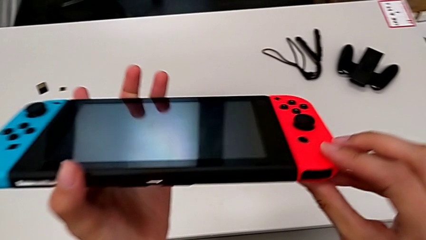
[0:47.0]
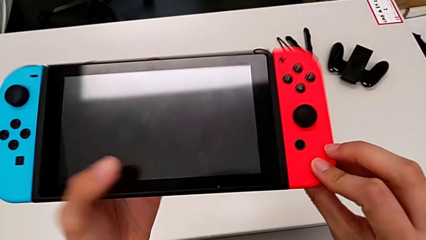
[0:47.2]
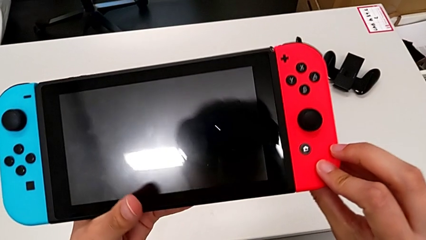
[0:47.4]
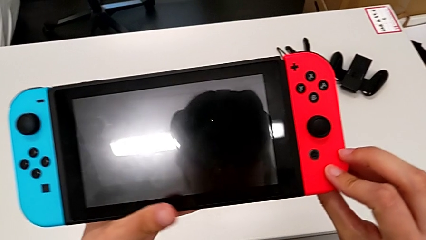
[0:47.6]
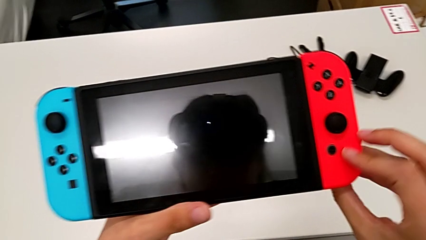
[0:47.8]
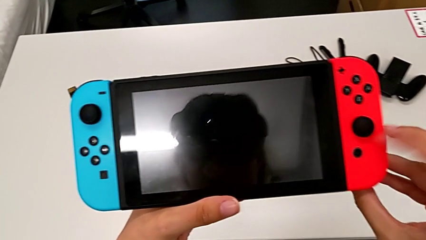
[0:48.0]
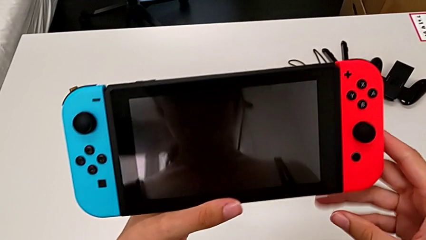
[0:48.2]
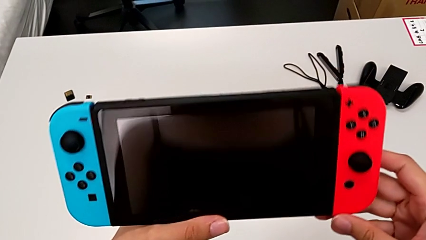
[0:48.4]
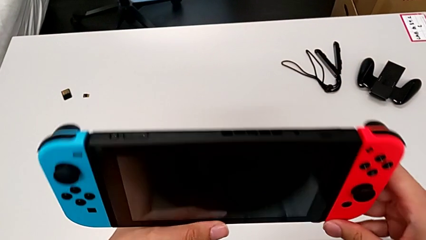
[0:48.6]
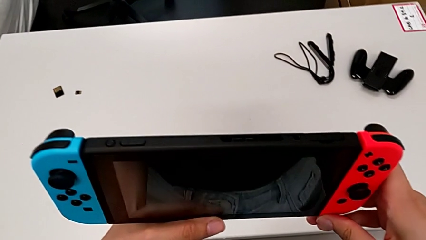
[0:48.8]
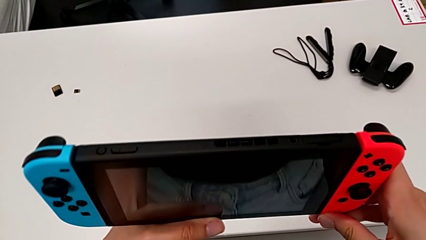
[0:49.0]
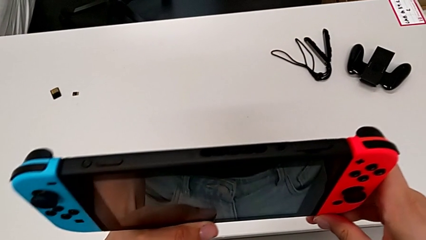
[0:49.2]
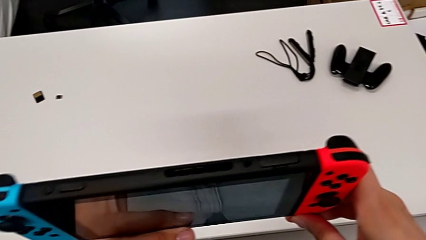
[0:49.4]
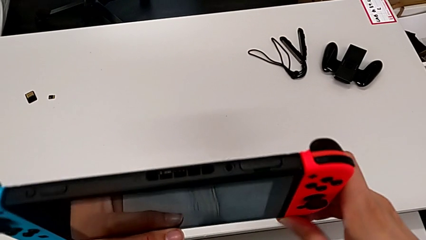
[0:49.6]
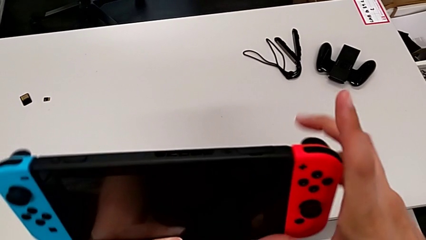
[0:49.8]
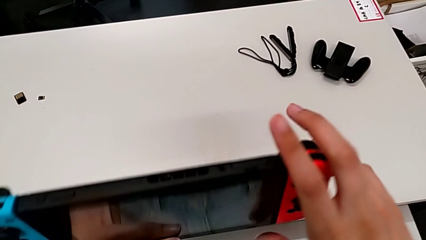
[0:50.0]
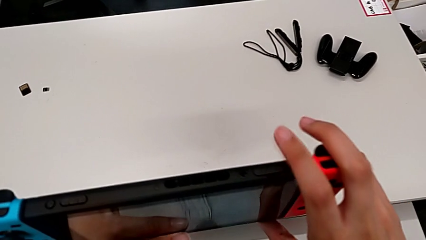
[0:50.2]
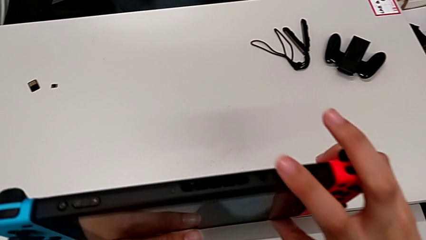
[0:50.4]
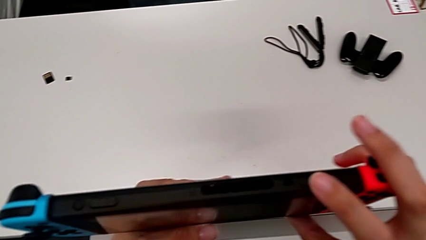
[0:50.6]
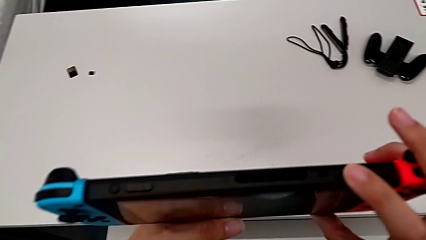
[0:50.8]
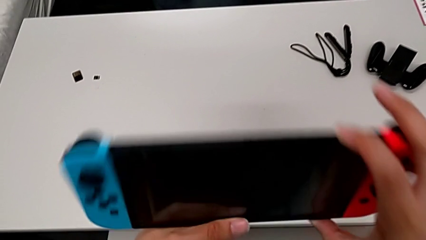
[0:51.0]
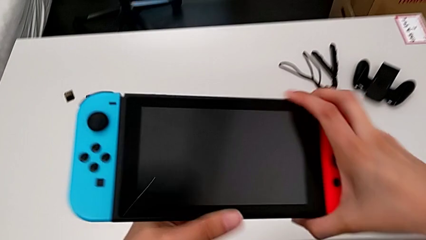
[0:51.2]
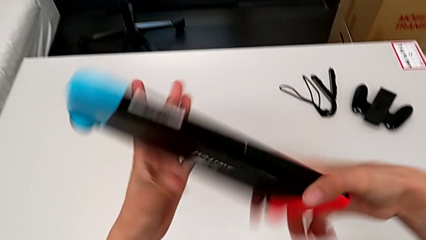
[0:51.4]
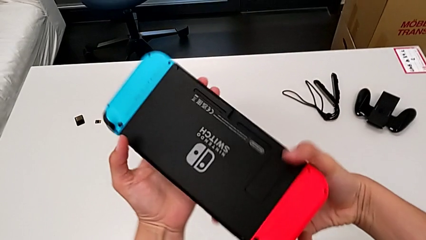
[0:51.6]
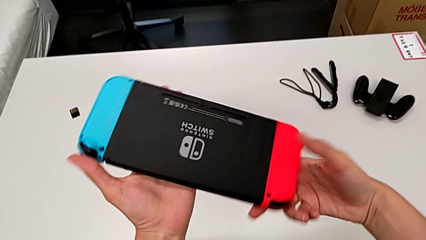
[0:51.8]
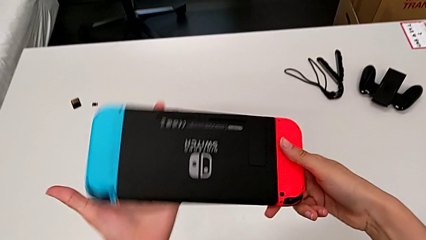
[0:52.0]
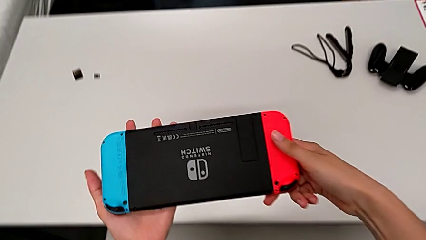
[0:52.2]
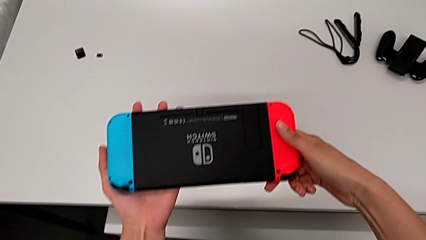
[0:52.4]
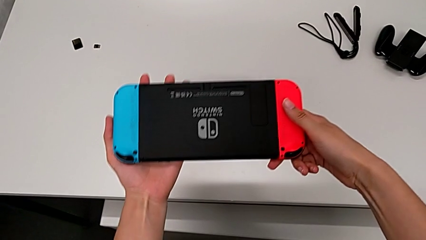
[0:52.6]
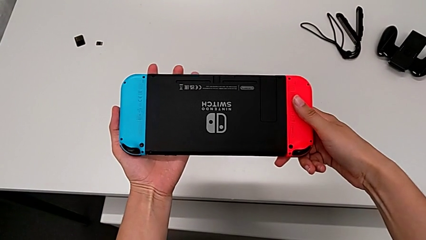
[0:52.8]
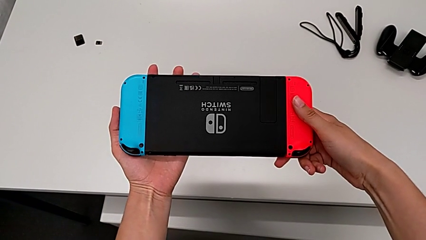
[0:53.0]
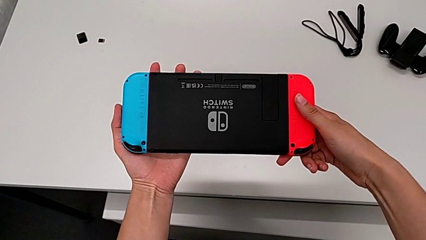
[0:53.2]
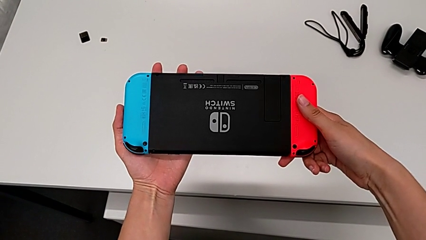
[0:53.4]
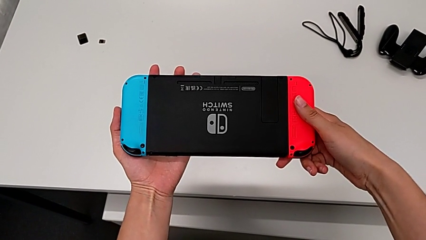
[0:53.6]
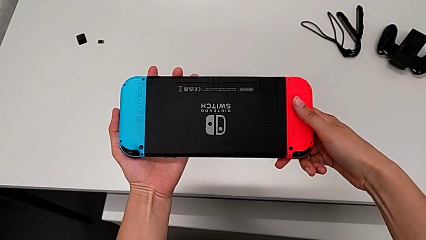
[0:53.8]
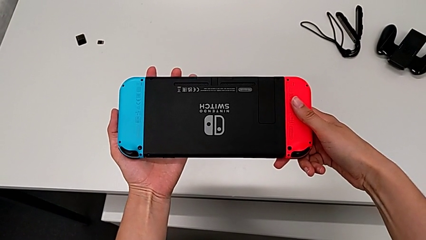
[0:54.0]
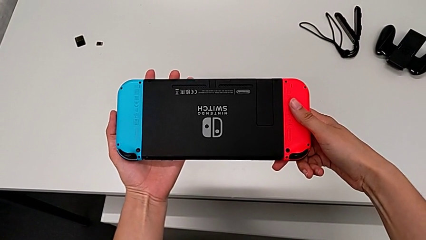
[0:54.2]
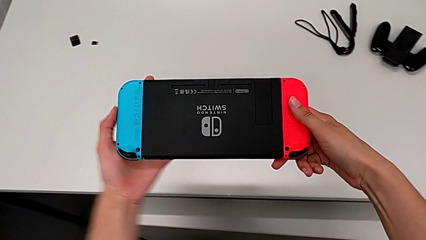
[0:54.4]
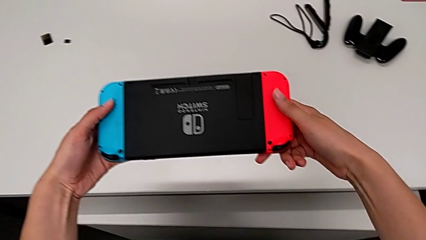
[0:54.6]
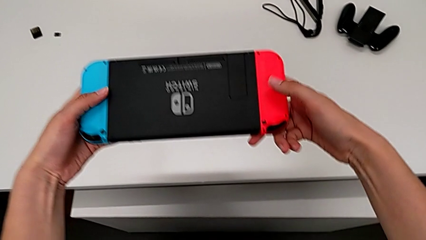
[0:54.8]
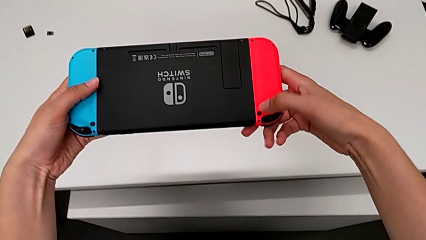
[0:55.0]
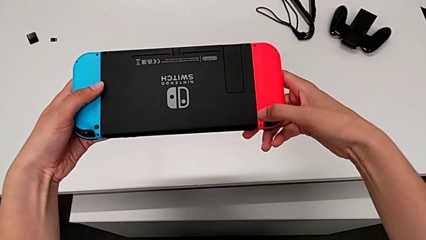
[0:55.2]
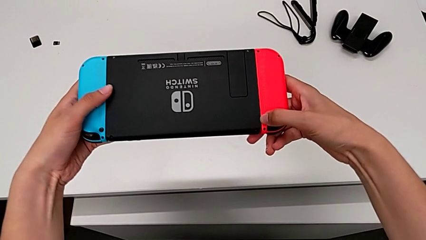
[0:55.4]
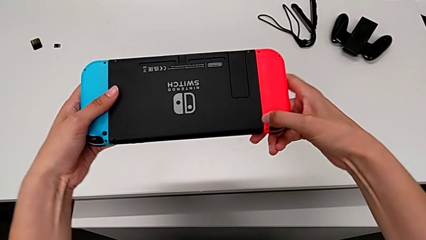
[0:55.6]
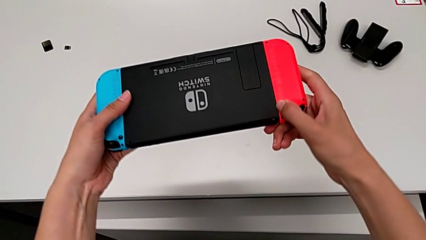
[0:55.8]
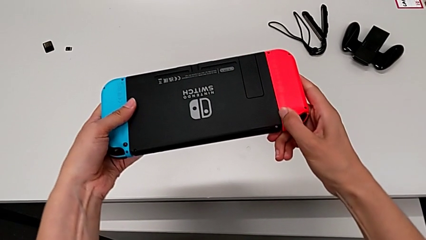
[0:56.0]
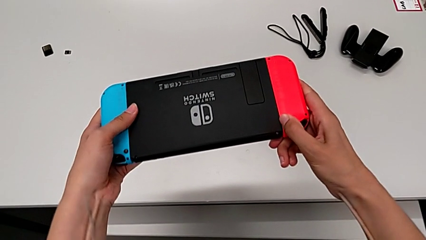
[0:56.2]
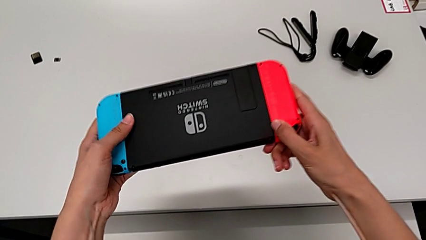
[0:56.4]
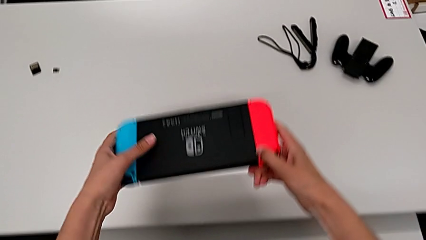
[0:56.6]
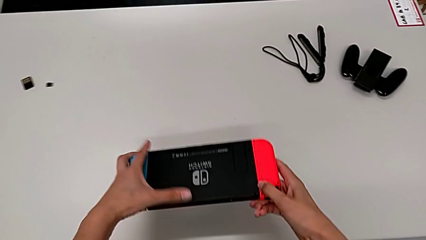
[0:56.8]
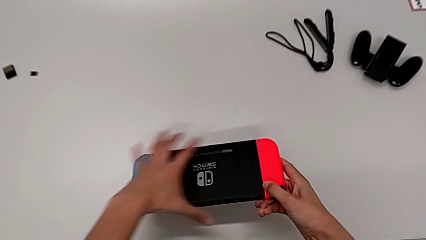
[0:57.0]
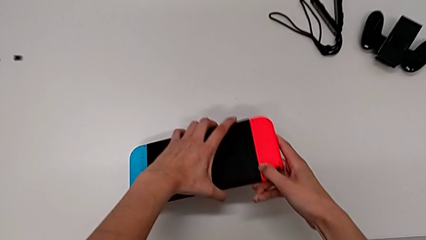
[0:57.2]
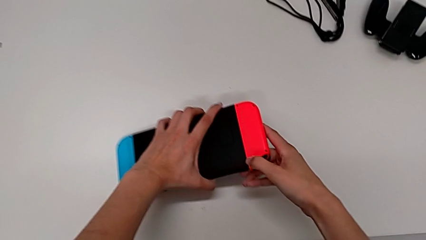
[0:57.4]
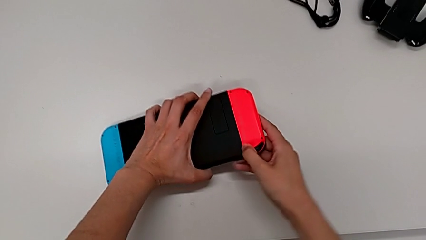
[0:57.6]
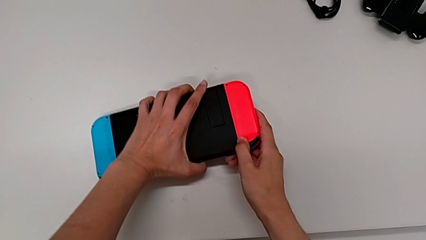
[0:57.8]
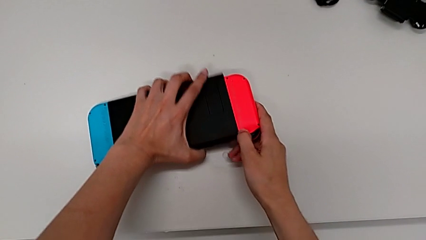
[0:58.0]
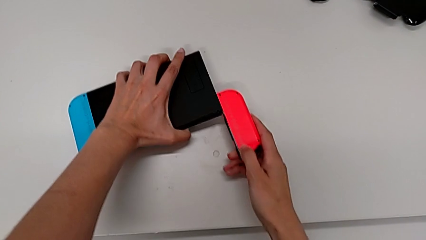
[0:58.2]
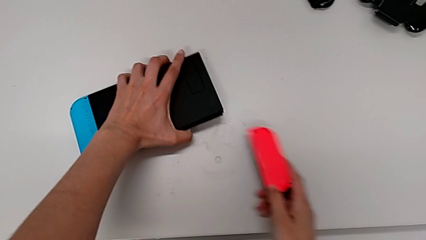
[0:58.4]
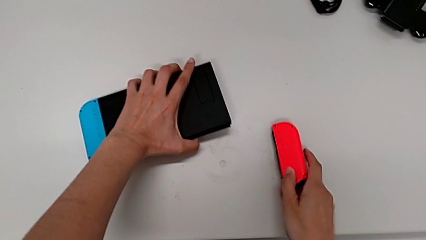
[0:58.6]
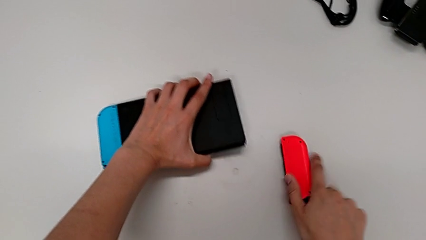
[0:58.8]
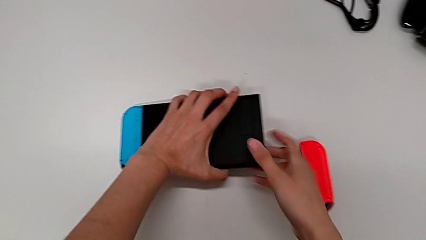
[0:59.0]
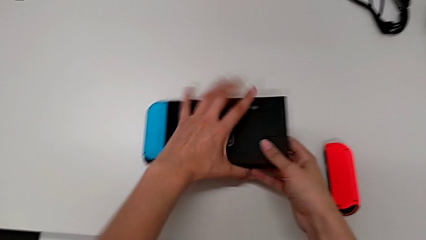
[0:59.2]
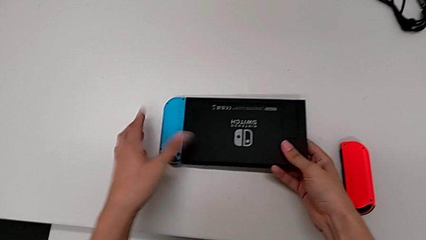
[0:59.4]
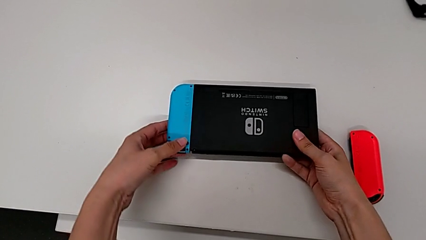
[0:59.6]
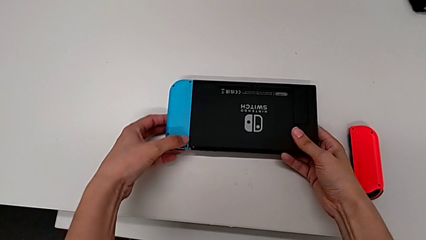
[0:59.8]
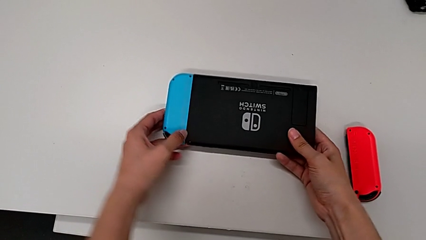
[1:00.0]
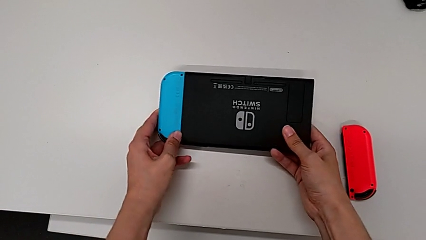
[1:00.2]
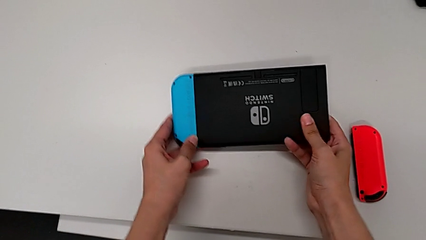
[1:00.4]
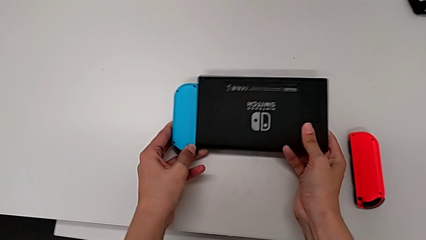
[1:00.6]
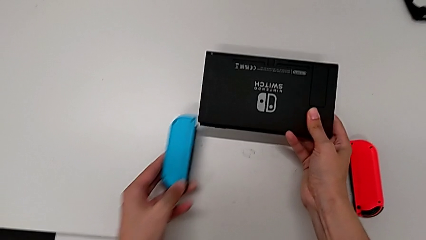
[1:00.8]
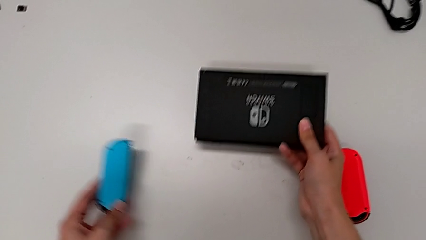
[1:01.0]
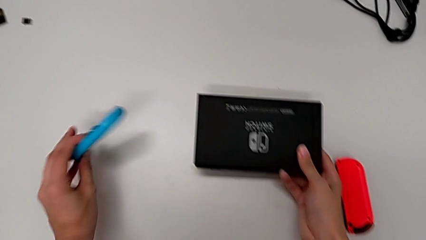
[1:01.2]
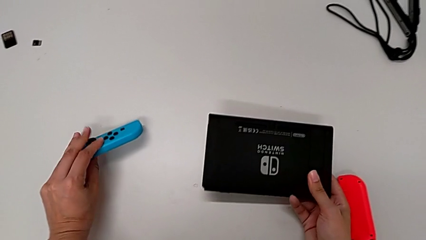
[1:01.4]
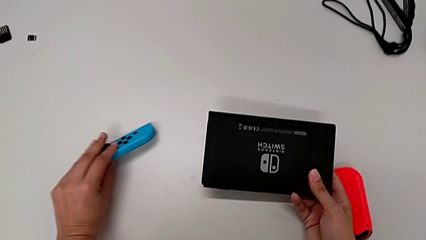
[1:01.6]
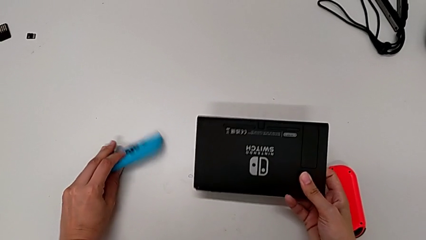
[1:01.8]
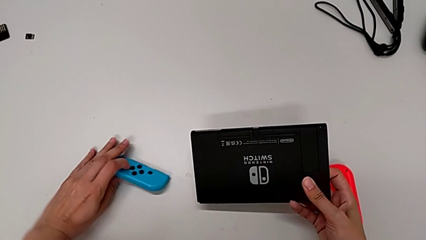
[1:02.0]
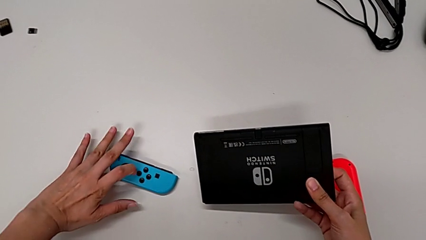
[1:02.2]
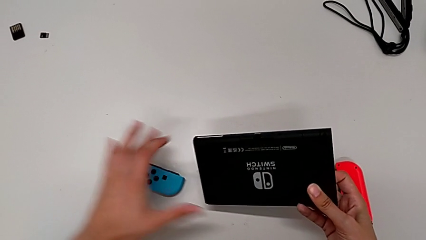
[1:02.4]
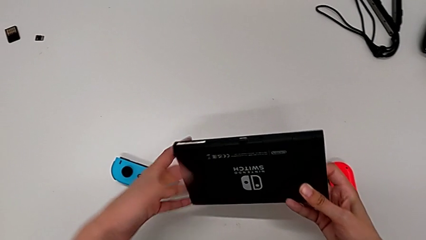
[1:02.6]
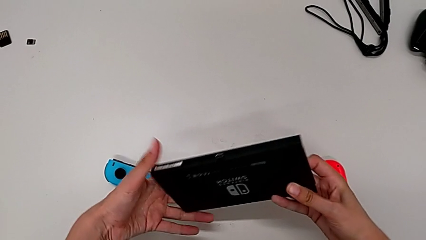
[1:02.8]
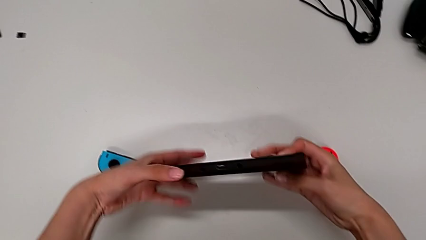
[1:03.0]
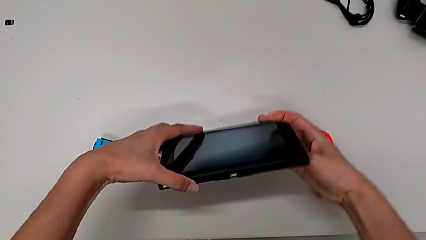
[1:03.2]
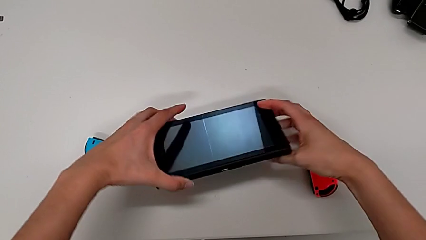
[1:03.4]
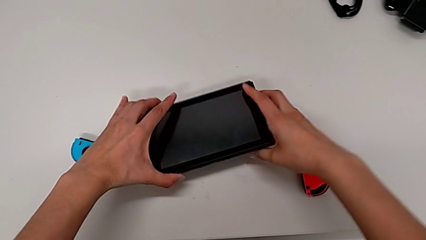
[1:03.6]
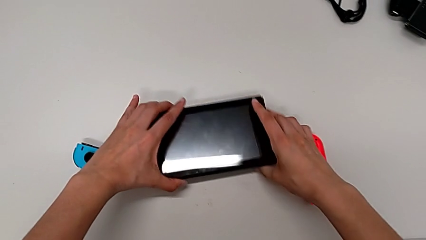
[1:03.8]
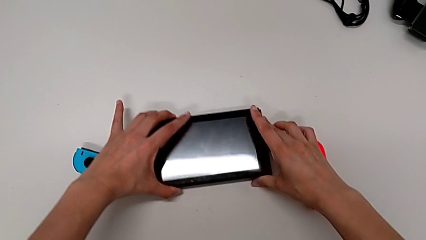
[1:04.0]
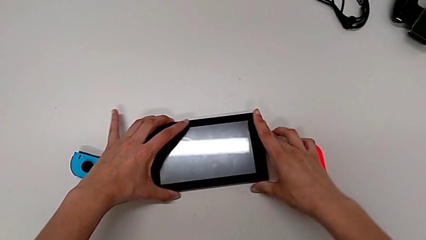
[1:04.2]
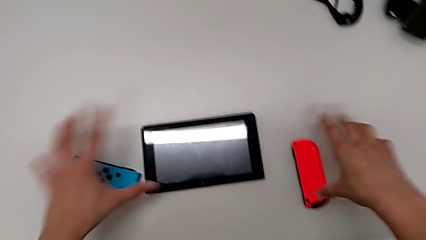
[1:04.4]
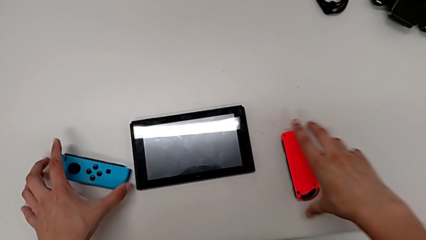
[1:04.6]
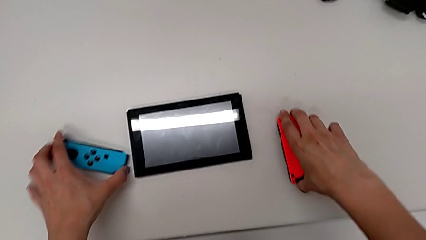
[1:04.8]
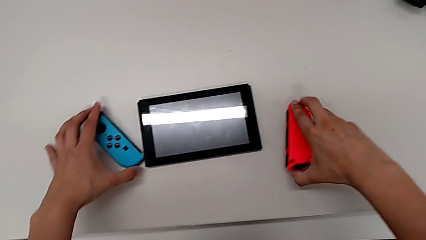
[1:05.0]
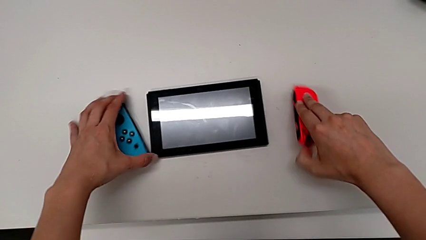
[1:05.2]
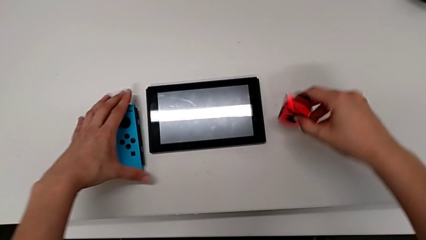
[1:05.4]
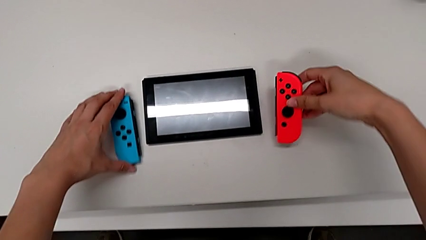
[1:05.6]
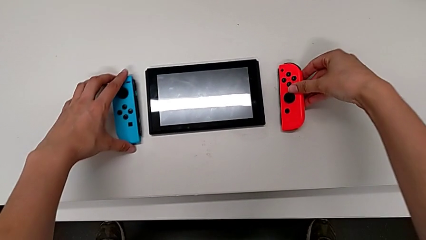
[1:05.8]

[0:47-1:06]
The camera wearer is removing the joy-cons from the main screen. They rotate the Nintendo Switch, touch it, flip it, hold it, press the button, hold it, place the red Joy-Con controller, withdraw it, withdraw the blue Joy-Con controller, place it, rotate the Nintendo Switch, place it, grab the red Joy-Con controller and flip it.
